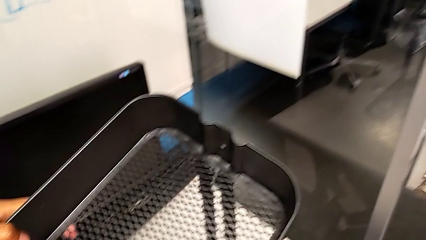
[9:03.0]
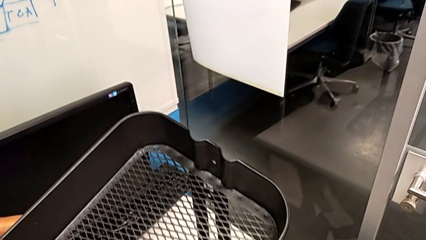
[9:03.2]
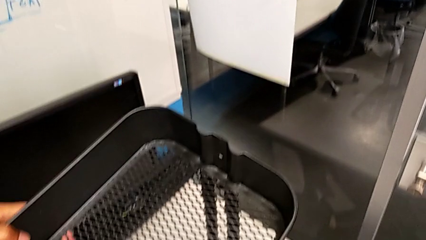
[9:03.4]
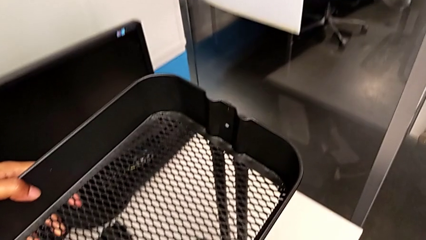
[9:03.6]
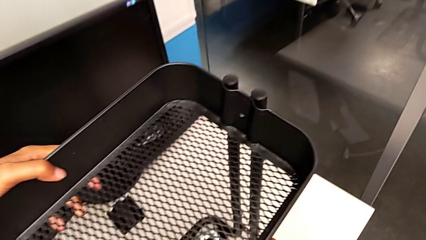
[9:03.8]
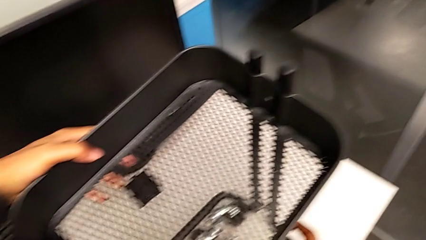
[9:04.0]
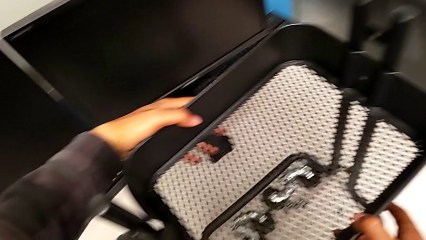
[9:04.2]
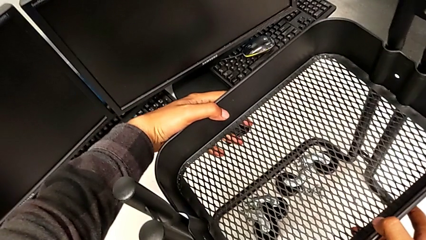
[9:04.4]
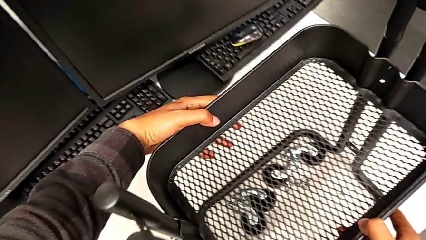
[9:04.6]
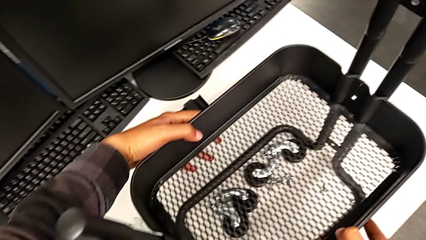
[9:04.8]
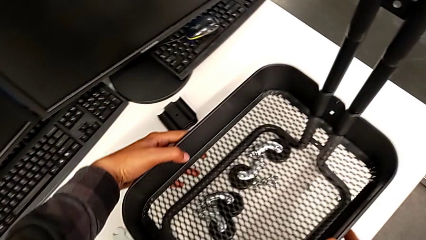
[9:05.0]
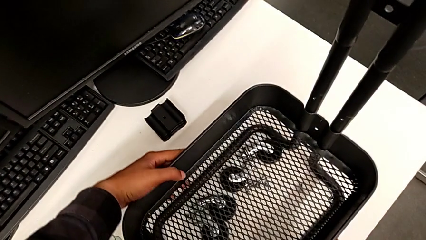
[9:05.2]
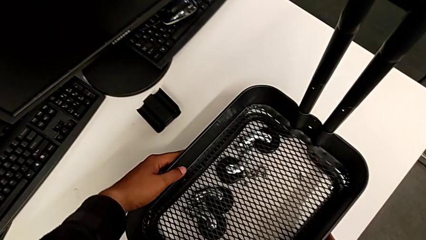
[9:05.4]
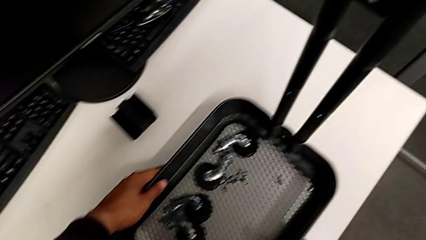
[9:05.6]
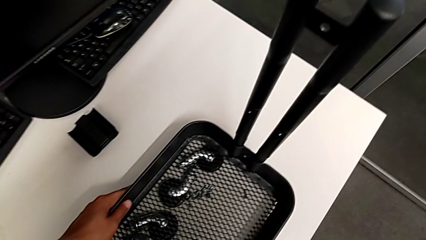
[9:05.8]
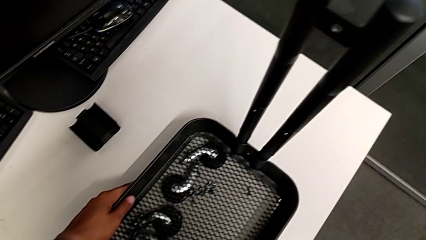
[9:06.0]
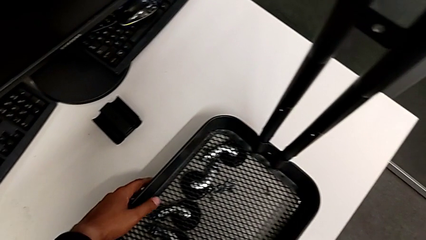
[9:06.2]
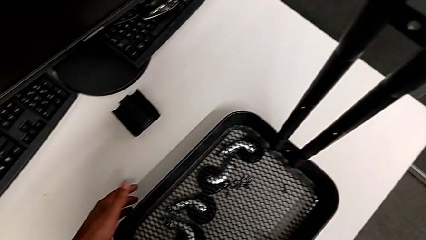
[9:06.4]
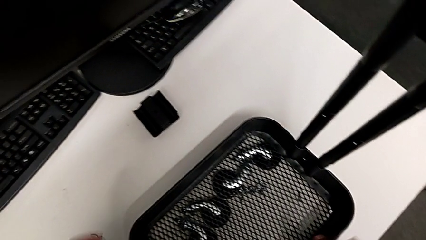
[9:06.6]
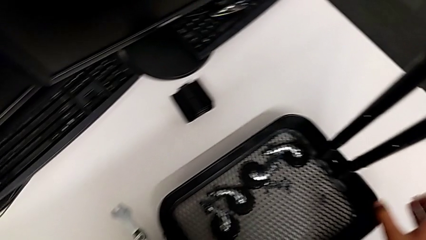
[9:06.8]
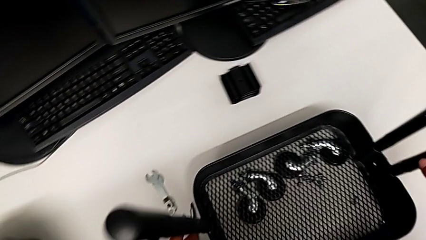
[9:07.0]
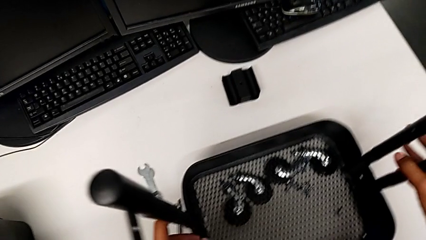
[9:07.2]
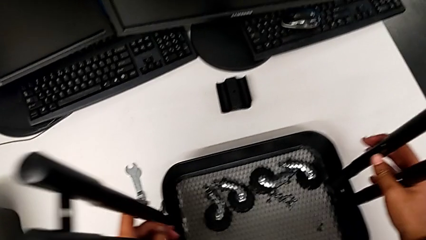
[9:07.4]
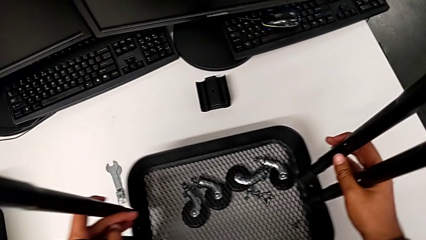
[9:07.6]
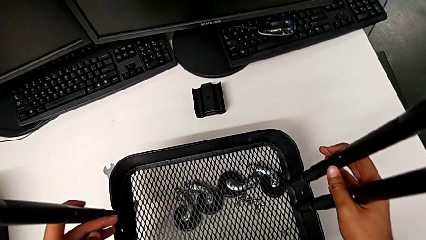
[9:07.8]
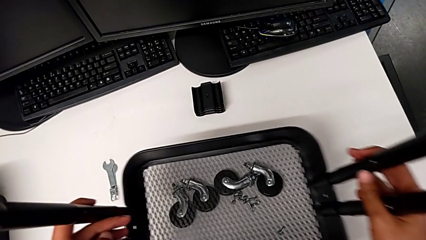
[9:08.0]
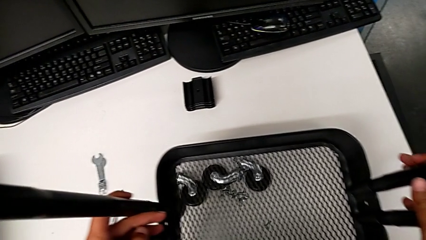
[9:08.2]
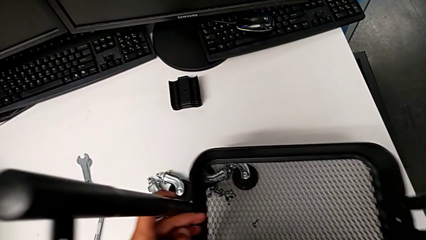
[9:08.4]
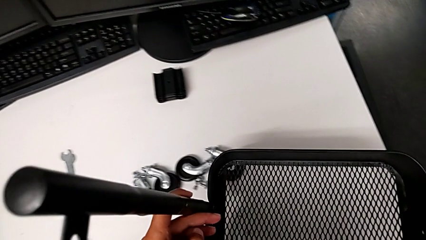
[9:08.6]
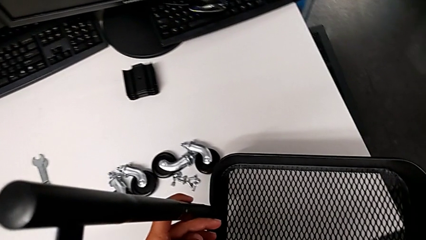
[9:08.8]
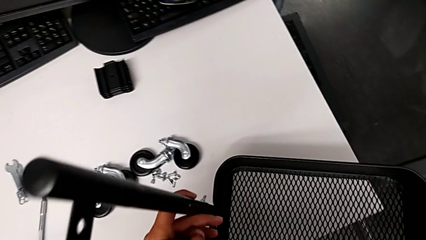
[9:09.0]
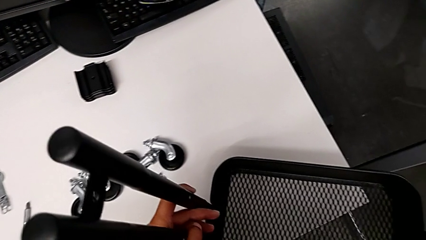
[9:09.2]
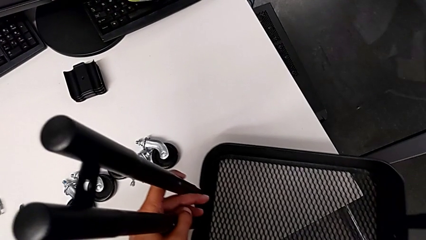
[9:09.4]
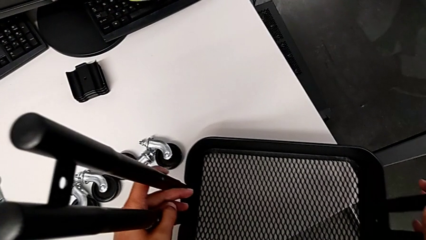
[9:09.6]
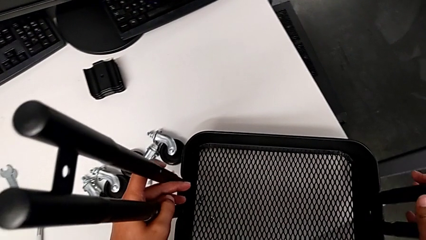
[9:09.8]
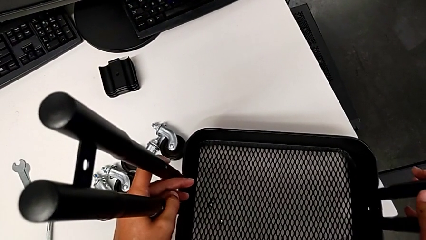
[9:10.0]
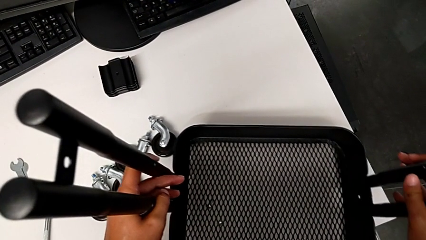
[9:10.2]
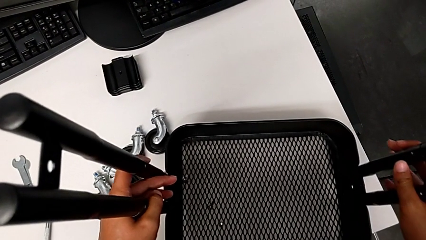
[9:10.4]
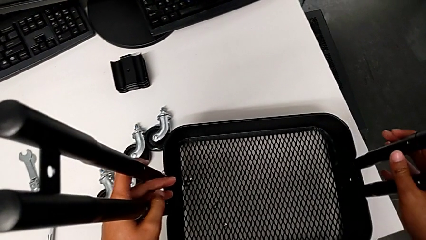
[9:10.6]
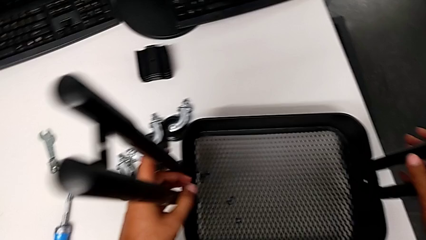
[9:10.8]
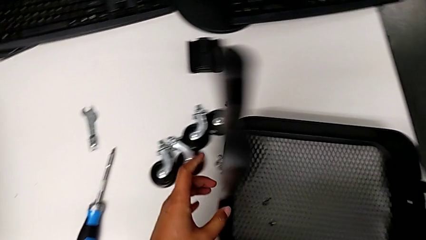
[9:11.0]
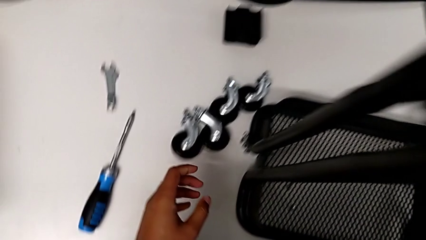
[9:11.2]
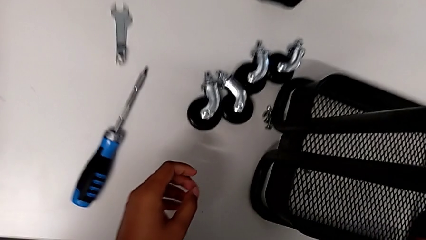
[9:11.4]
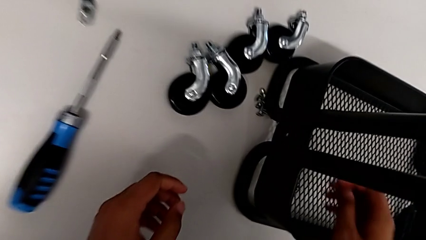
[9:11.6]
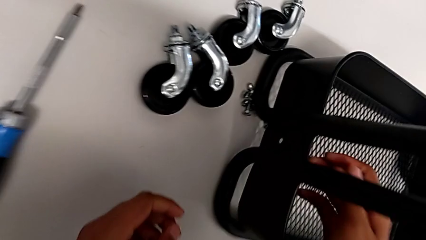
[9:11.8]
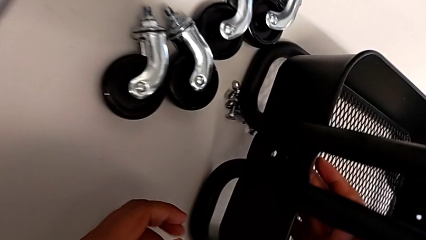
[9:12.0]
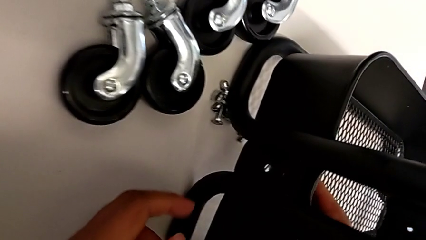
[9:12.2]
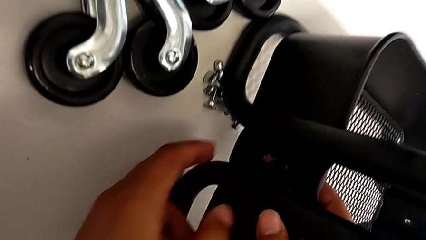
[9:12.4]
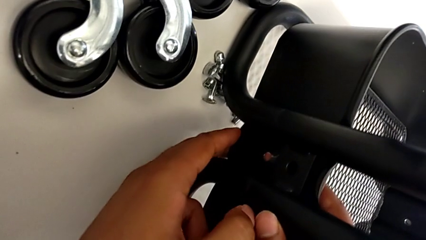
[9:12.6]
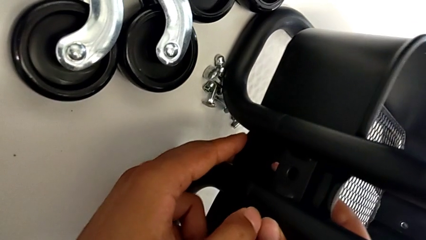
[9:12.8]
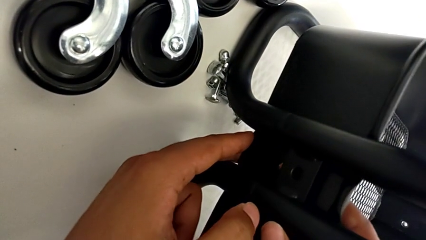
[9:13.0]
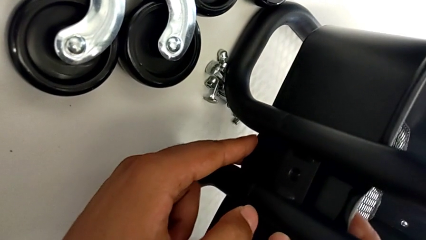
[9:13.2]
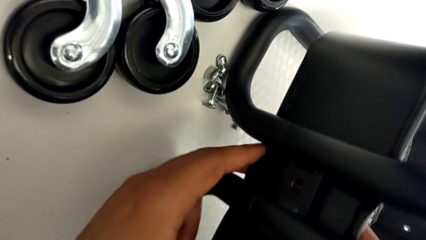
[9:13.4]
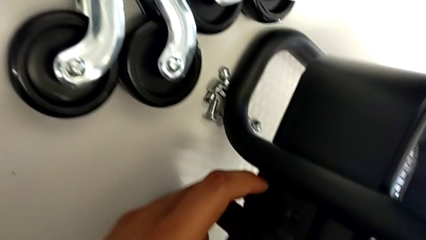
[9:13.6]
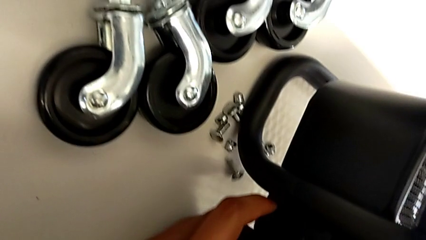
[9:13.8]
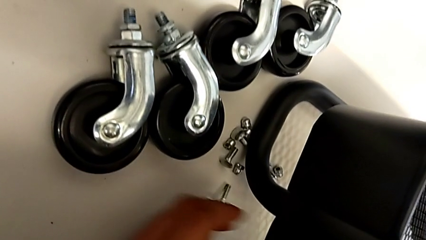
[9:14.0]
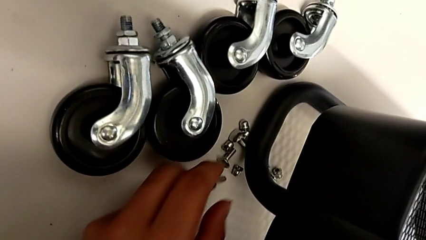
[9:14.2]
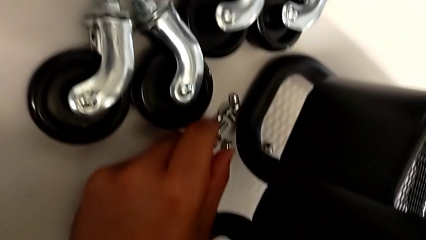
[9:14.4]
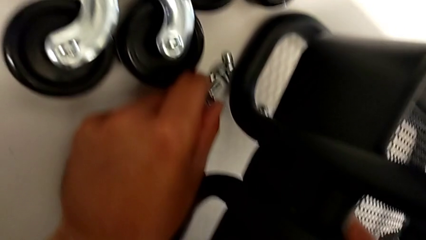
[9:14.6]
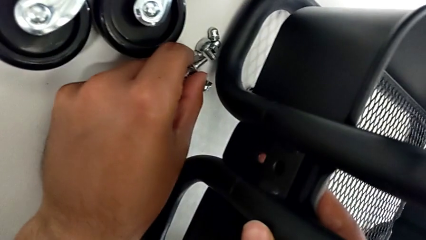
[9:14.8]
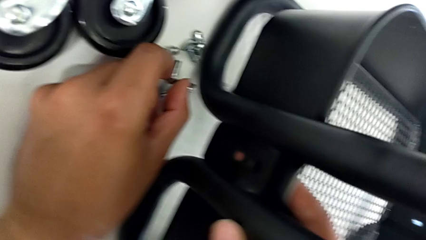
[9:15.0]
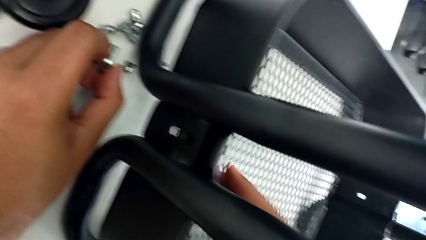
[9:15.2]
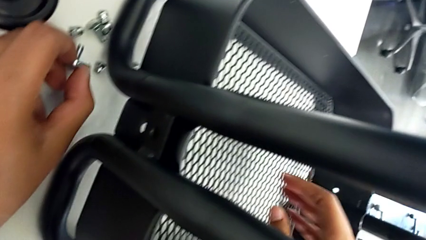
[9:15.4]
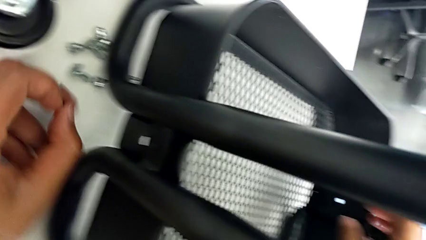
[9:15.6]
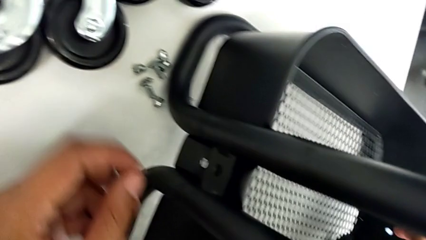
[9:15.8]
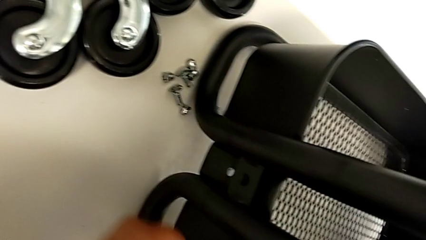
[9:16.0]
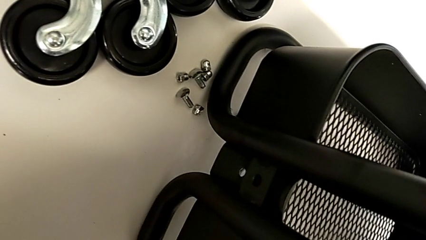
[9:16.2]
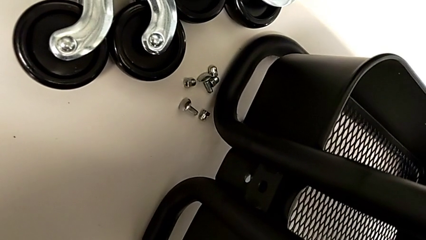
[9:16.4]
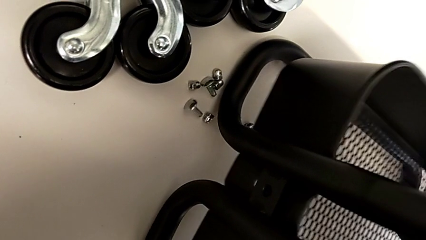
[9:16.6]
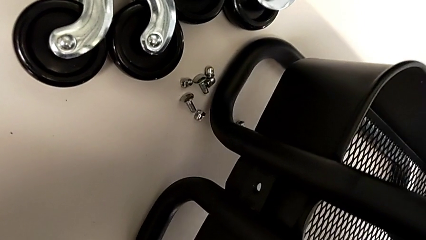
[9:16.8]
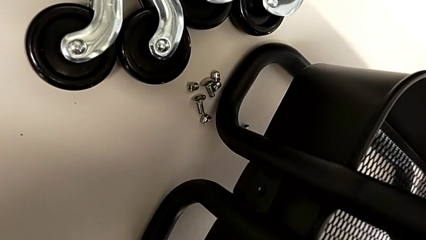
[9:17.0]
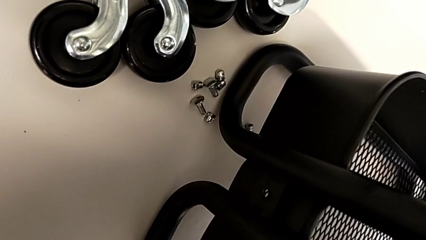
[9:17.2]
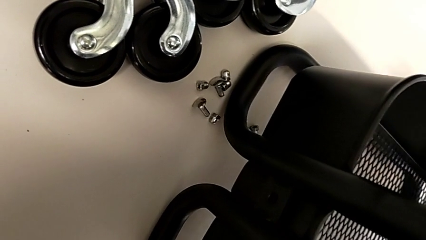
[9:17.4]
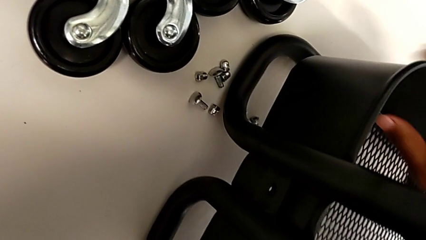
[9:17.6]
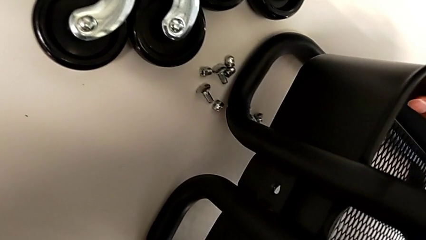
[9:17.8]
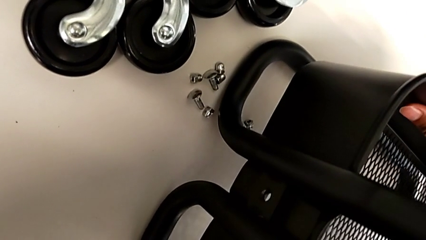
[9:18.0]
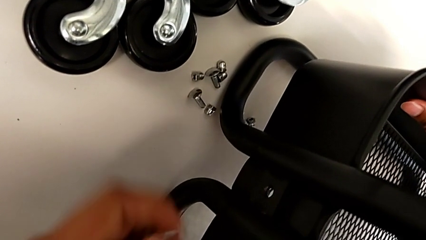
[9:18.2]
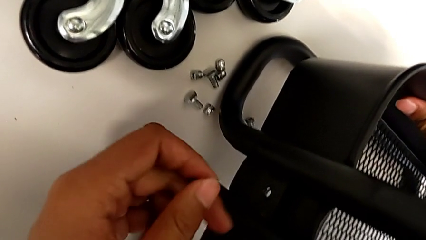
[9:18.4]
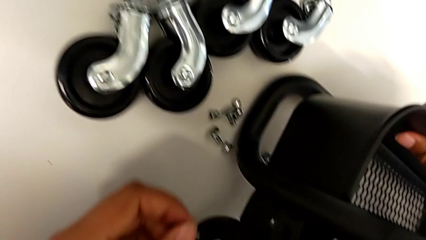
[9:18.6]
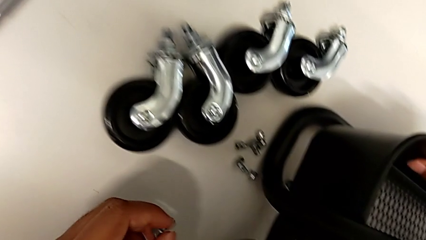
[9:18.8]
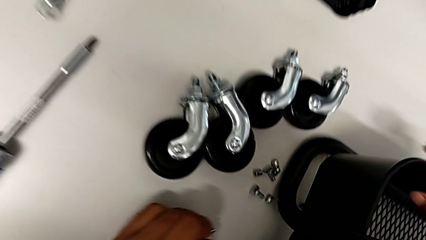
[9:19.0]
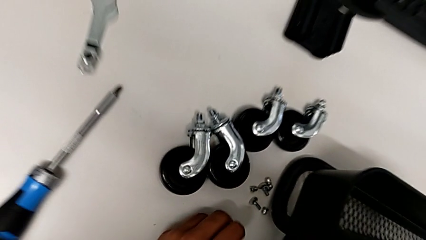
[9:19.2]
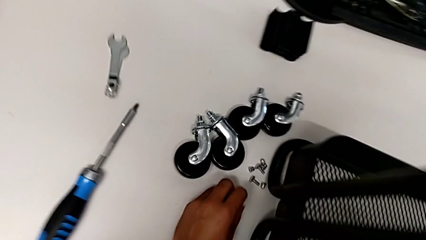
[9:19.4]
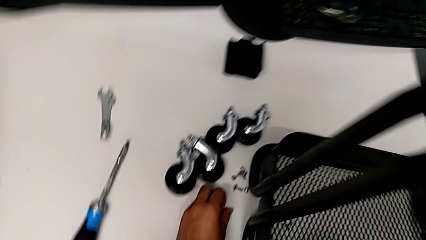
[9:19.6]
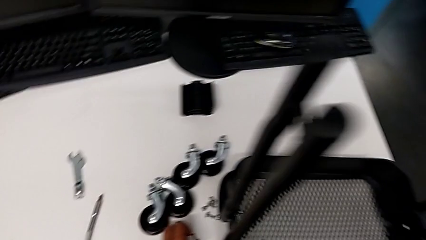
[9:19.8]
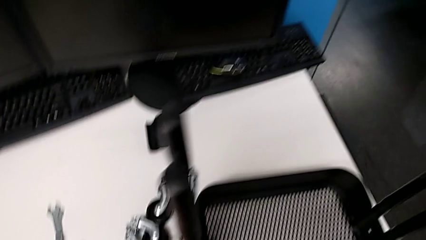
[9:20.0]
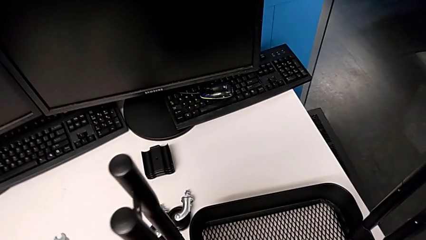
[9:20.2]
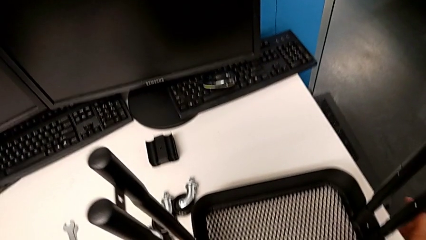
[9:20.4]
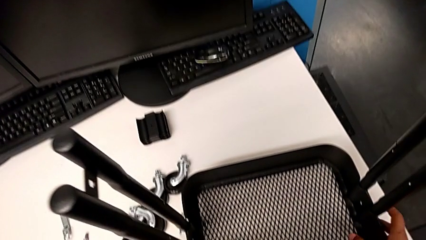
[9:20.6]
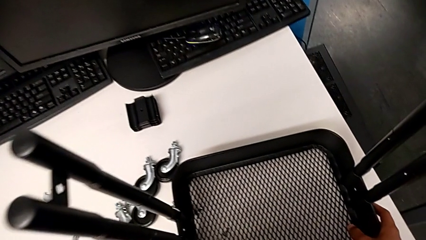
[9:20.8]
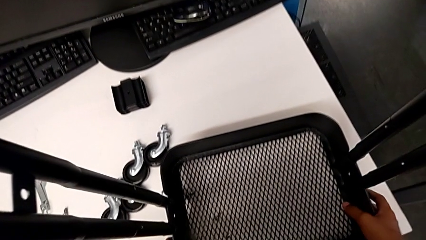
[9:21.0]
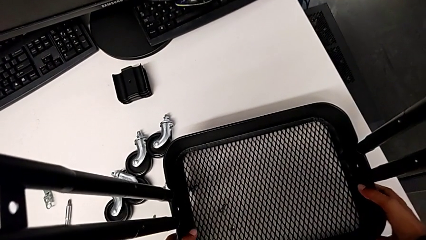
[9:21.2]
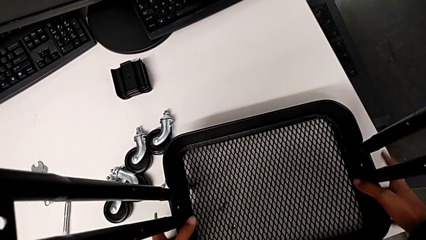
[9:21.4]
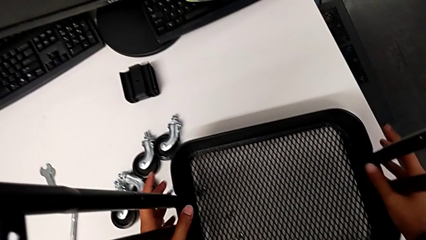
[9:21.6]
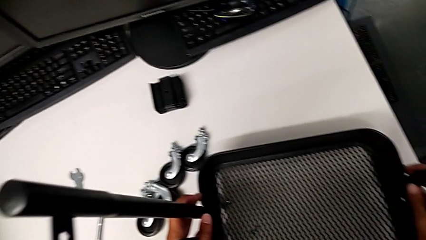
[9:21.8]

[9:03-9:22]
The camera wearer is assembling the tray. They slide the third grid tray and grab the screw.
